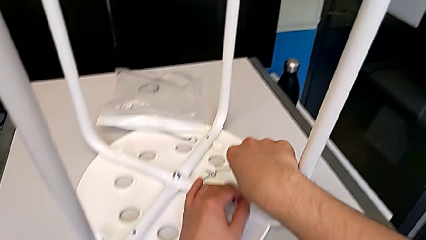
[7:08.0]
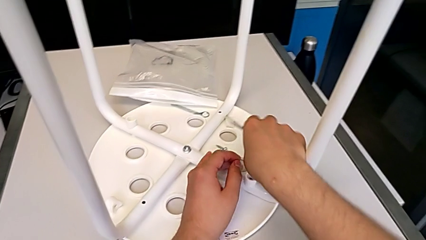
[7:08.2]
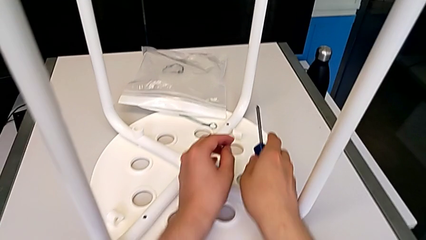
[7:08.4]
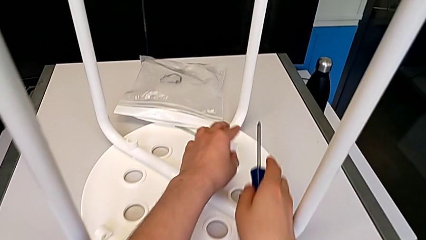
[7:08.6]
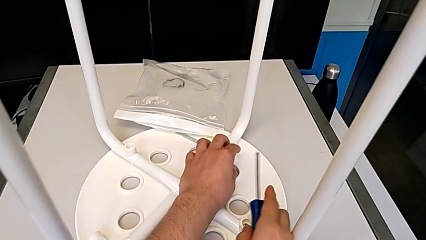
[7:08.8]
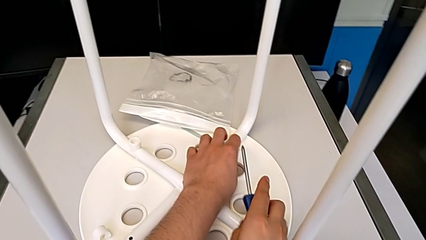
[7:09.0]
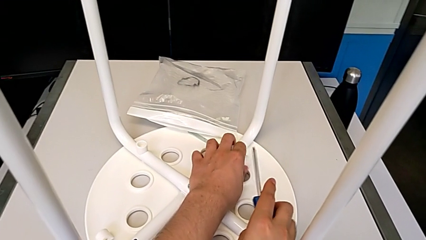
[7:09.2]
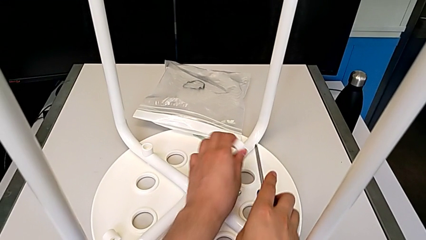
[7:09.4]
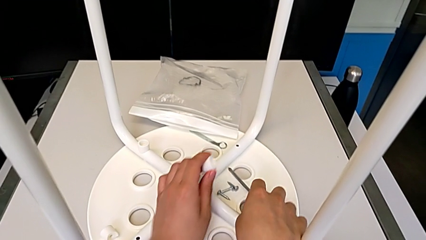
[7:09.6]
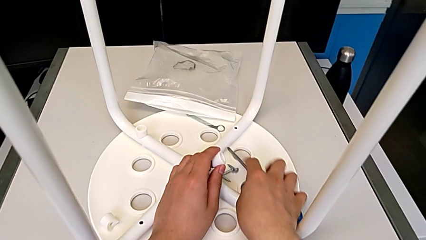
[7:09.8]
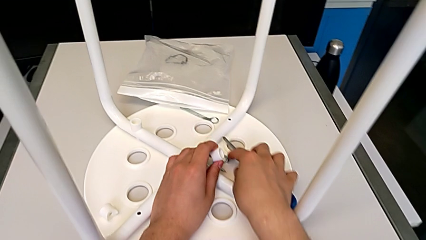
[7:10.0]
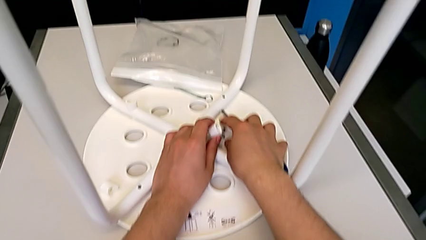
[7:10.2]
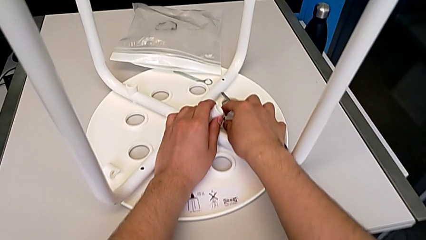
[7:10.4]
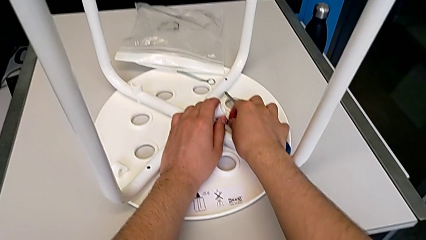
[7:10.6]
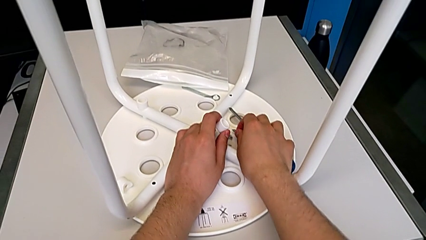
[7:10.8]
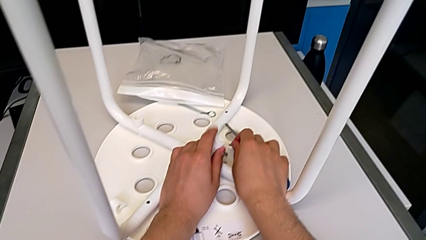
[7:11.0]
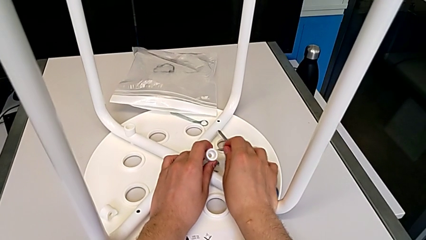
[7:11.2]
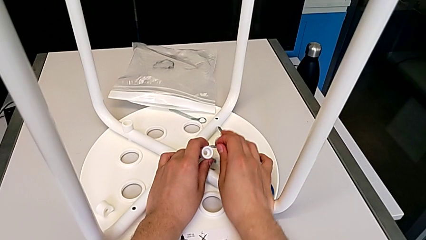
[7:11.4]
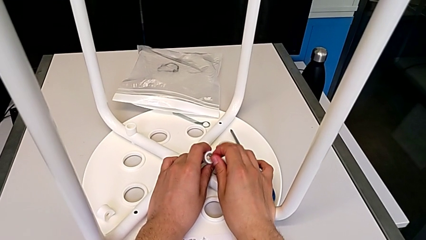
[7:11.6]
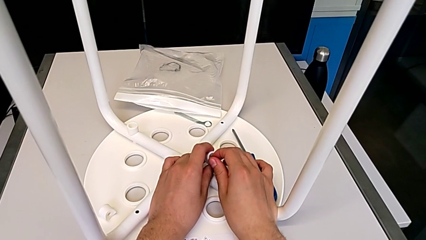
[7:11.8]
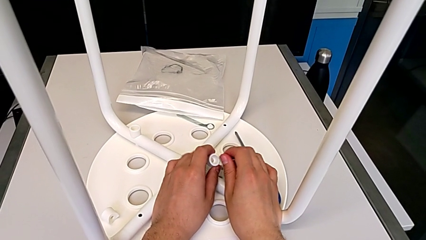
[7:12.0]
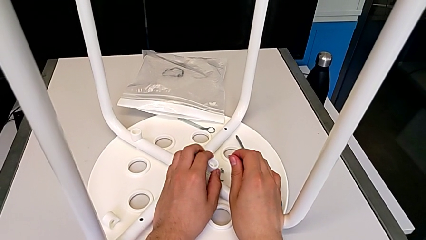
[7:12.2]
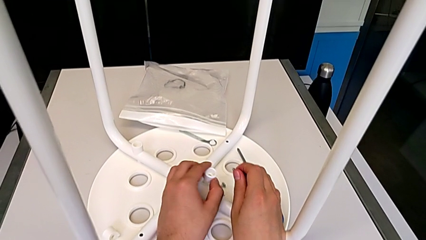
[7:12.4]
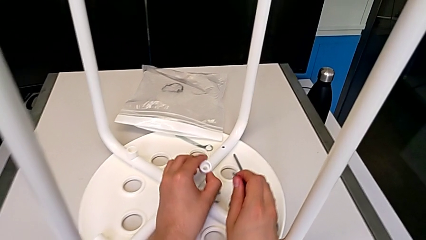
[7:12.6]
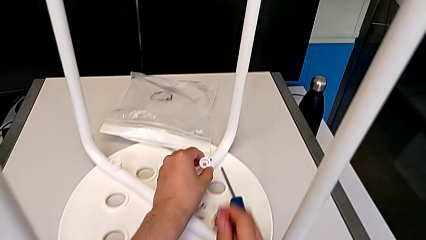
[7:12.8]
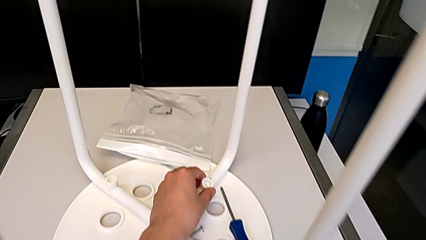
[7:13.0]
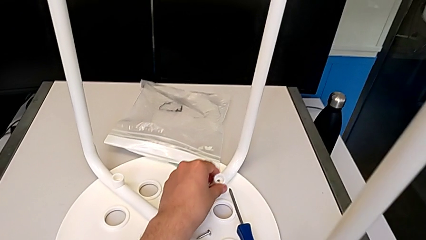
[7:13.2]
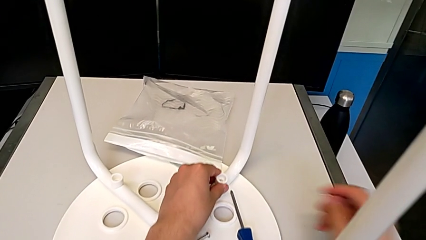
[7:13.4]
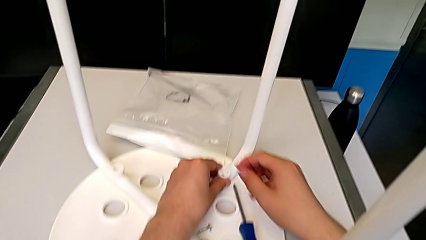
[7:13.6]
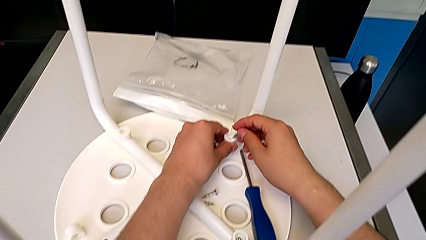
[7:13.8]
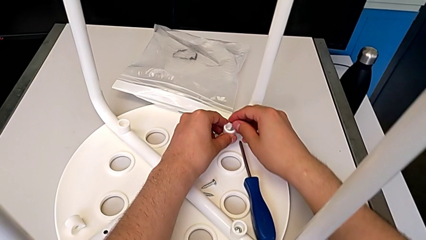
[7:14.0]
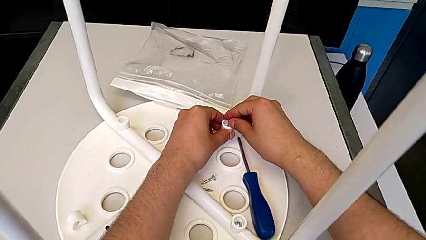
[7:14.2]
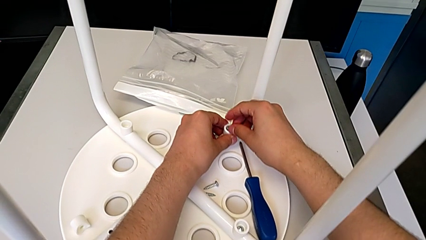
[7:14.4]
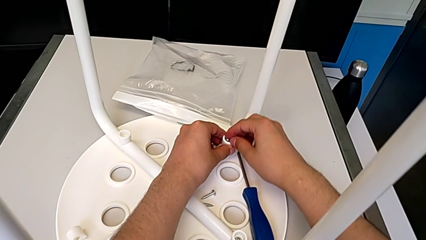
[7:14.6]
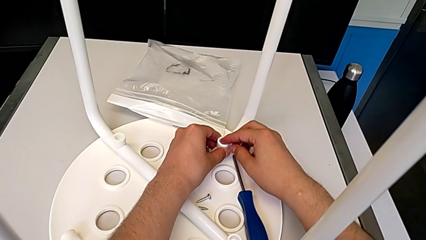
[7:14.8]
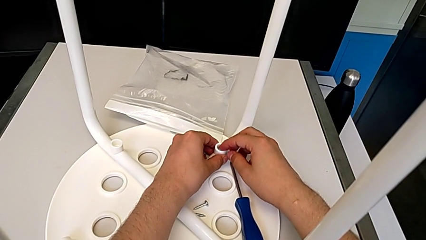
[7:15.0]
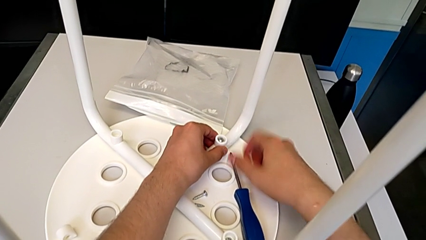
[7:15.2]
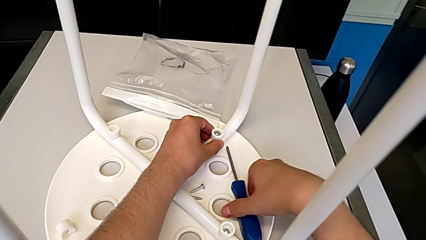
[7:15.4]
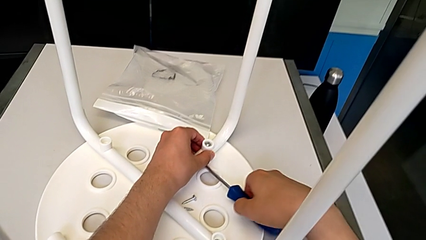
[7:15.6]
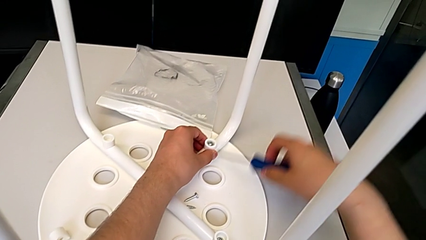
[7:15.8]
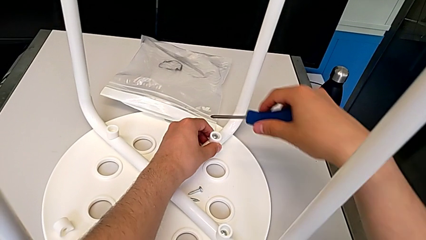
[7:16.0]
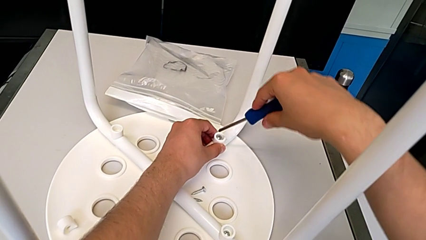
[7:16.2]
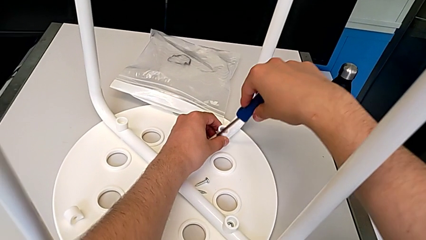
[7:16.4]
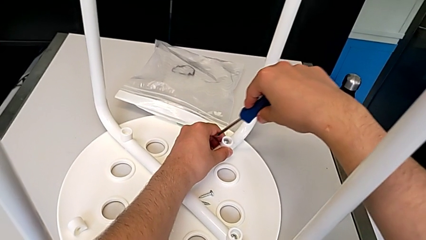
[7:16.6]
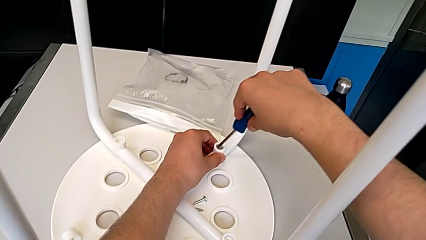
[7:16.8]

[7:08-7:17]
The camera wearer inserts a screw into the first leg of the chair. They grab the screw and insert the second screw.

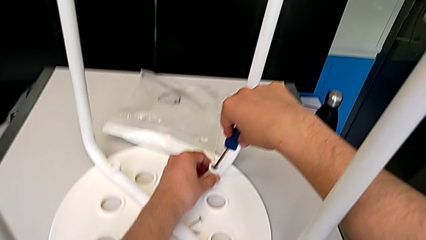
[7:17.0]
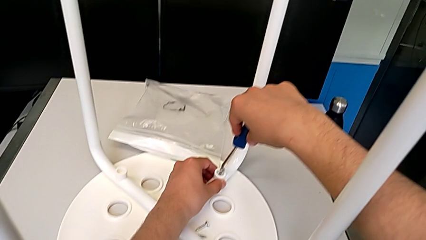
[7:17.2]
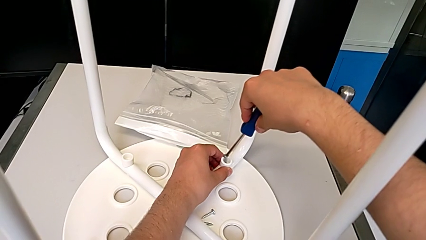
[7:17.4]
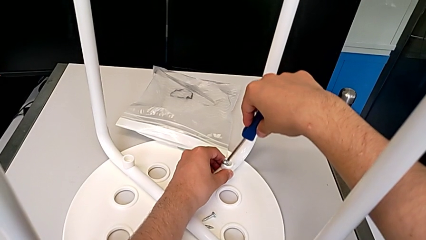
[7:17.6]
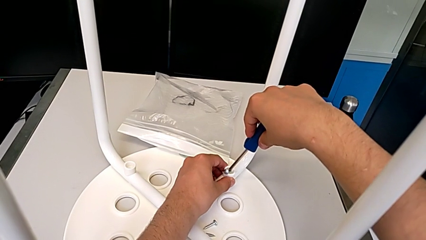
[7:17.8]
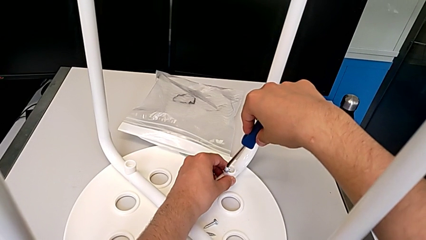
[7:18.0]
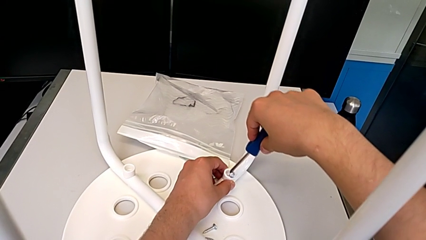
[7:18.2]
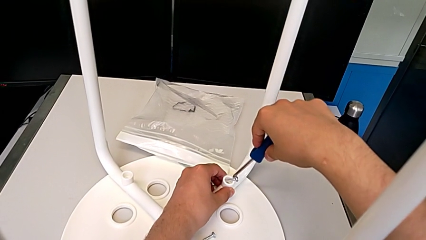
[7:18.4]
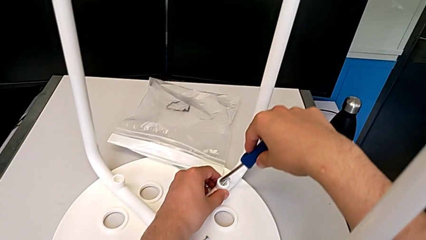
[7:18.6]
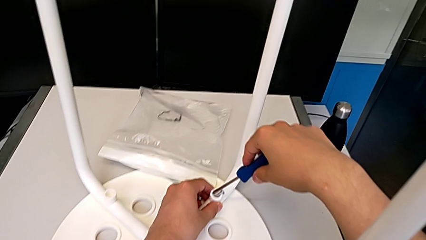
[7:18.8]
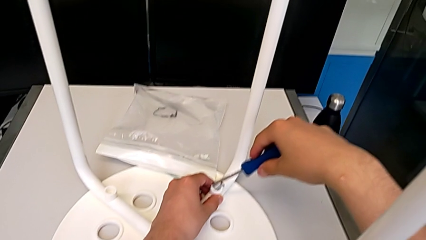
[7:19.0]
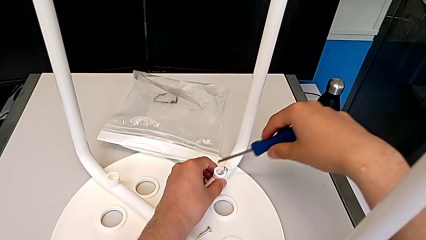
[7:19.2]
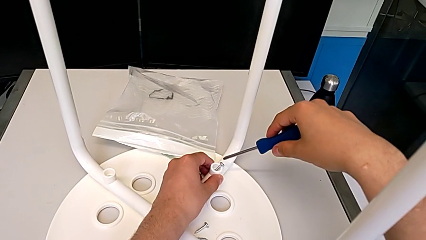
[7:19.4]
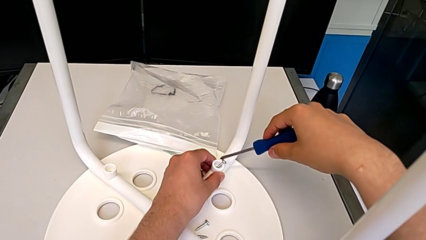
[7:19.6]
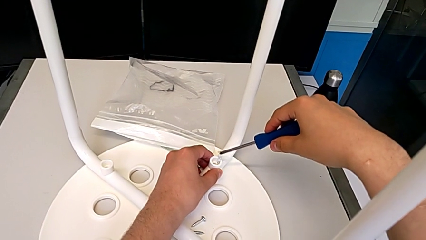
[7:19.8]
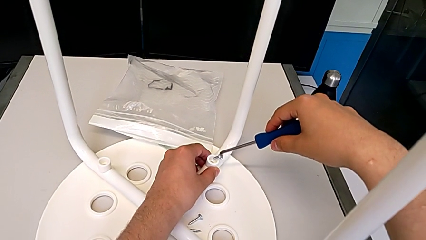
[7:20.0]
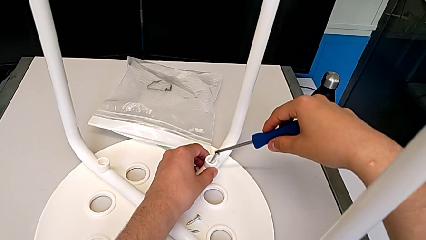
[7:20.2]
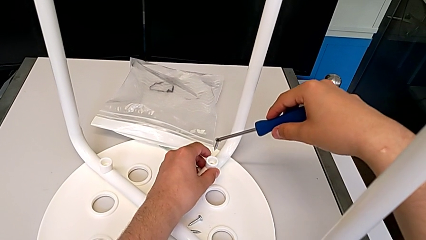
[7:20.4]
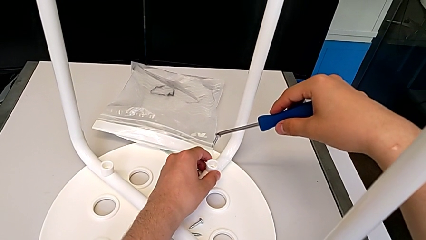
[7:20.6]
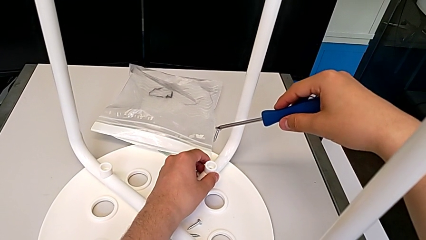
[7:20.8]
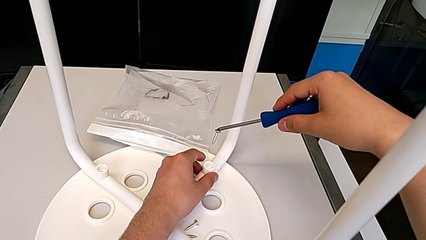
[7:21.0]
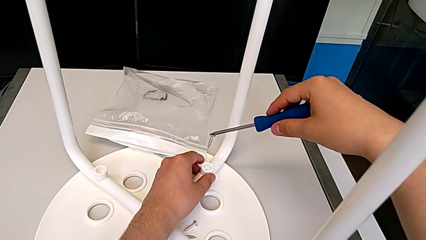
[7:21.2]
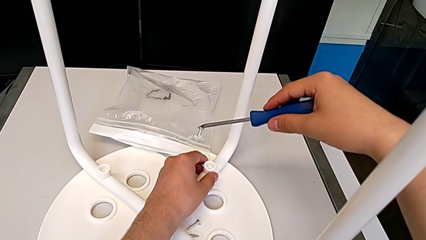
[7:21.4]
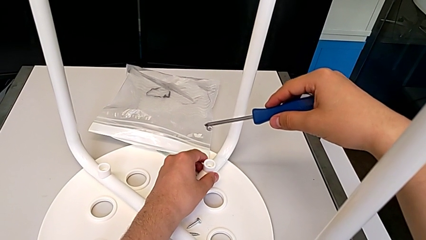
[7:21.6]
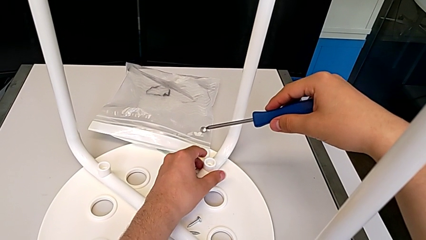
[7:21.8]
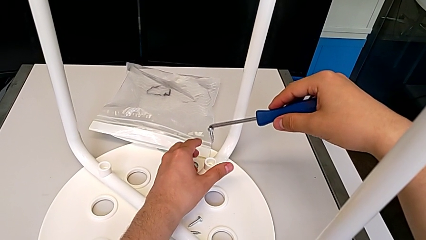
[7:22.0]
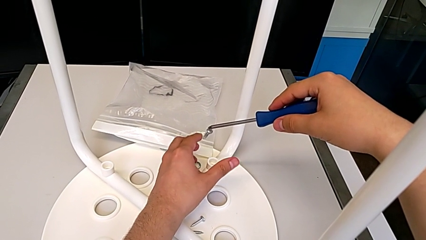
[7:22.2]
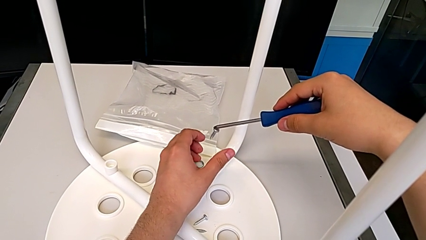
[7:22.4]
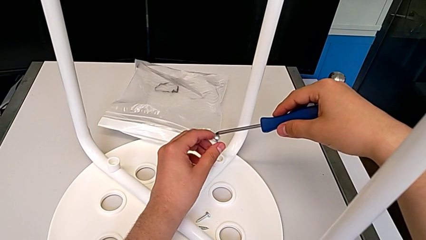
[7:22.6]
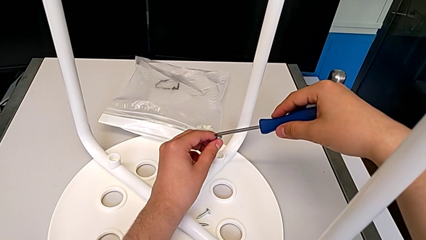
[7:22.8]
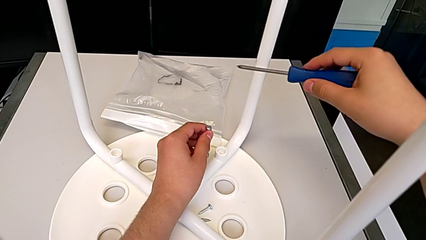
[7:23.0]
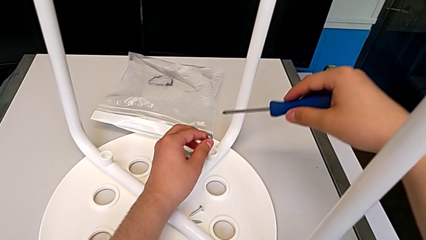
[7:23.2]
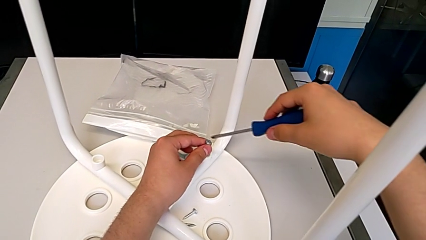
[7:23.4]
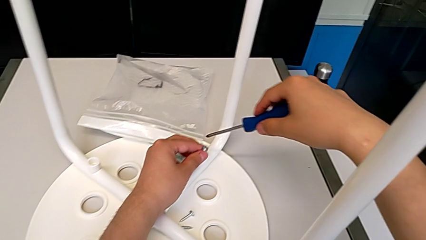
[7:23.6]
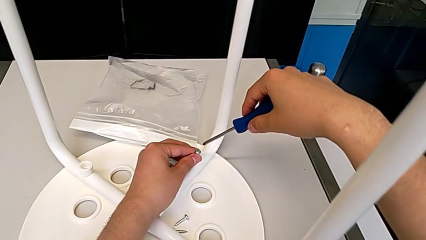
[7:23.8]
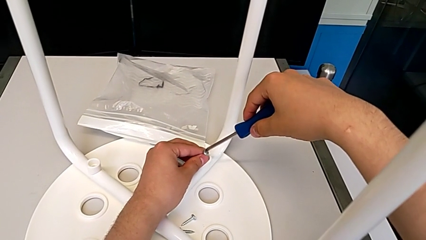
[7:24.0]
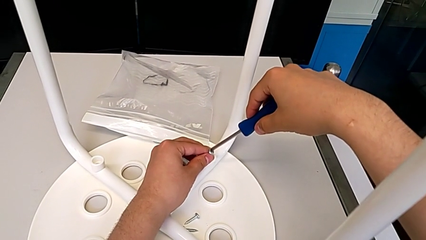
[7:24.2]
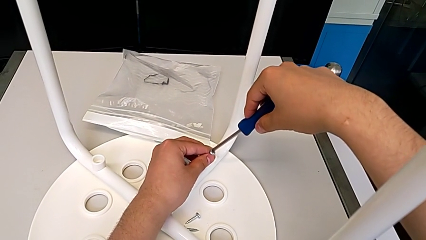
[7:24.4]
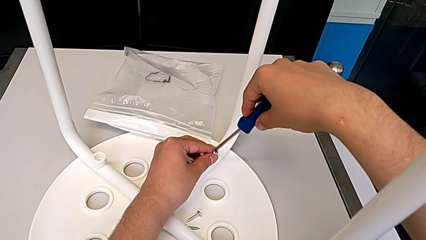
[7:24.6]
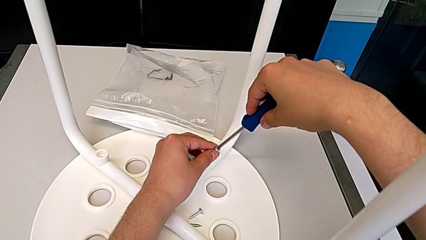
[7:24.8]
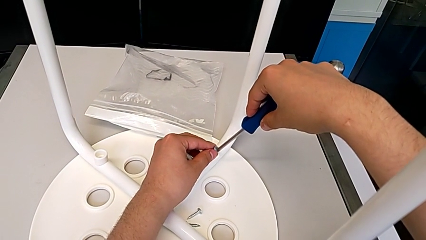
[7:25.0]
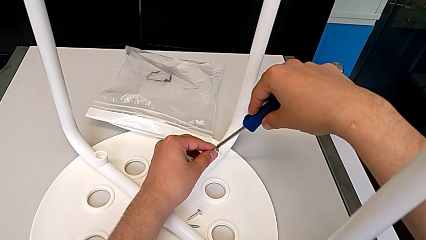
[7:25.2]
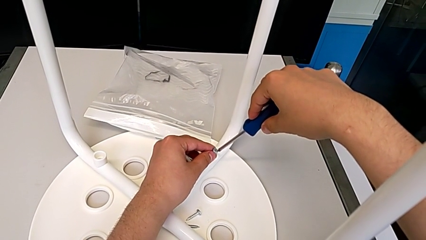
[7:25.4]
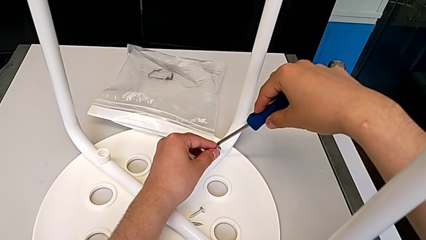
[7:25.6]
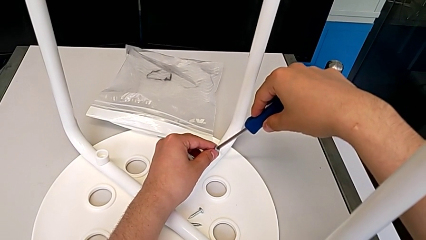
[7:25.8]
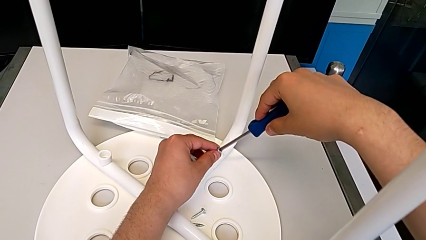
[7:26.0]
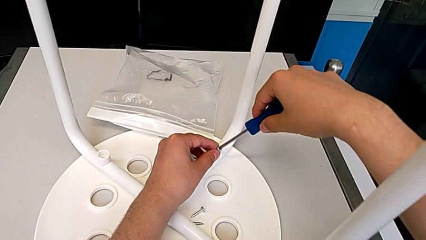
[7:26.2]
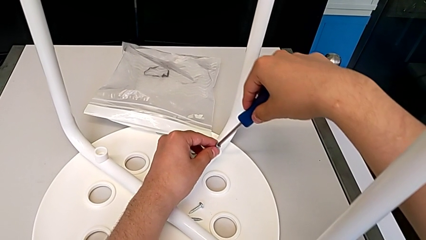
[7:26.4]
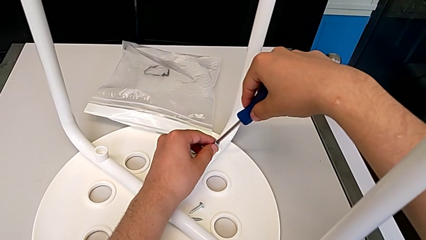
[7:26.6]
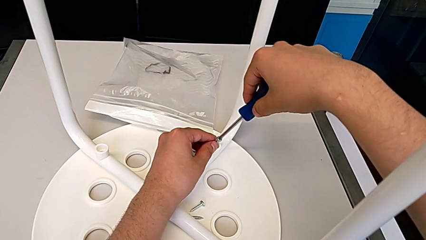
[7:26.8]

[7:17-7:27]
The camera wearer is screwing the second leg of the chair. They begin to insert the second screw.
